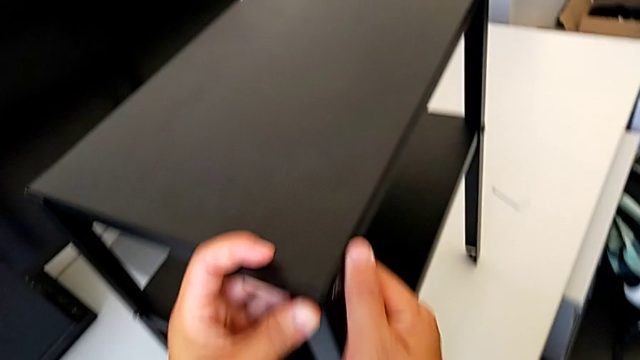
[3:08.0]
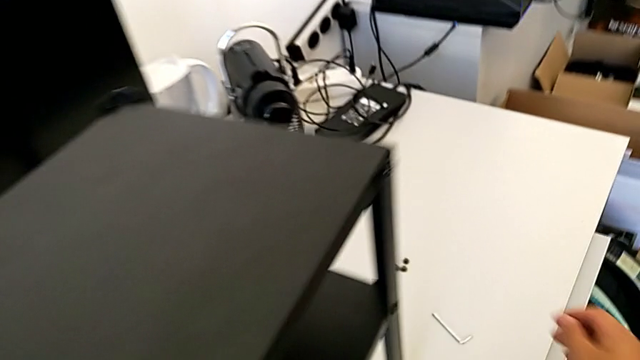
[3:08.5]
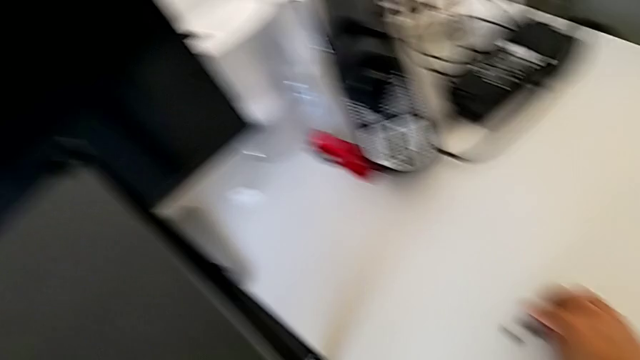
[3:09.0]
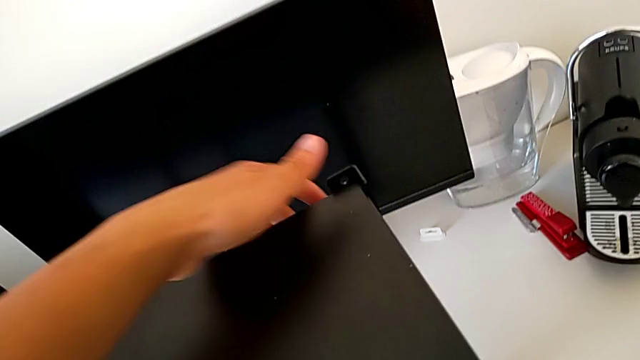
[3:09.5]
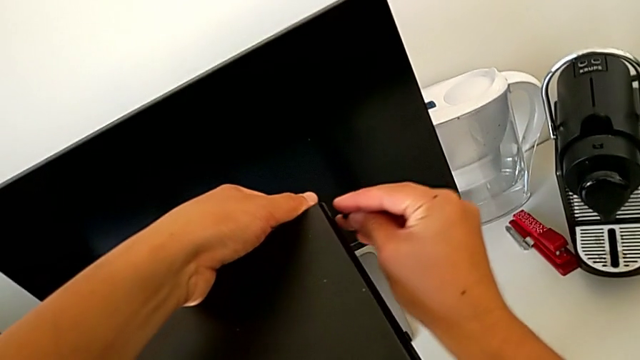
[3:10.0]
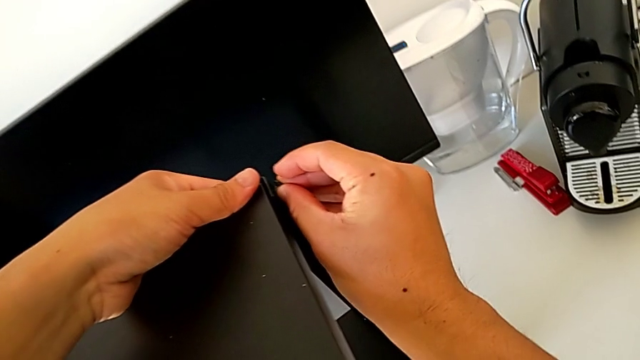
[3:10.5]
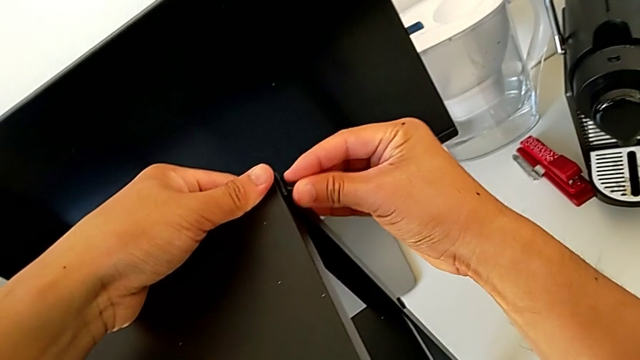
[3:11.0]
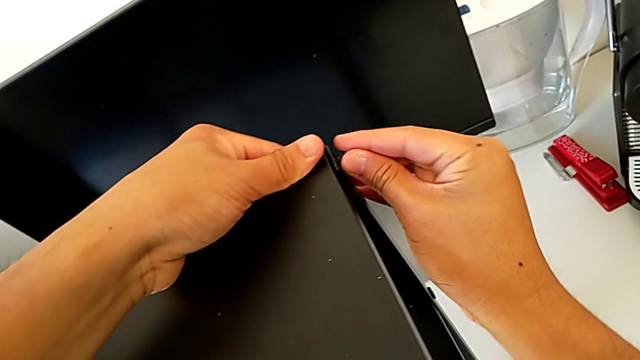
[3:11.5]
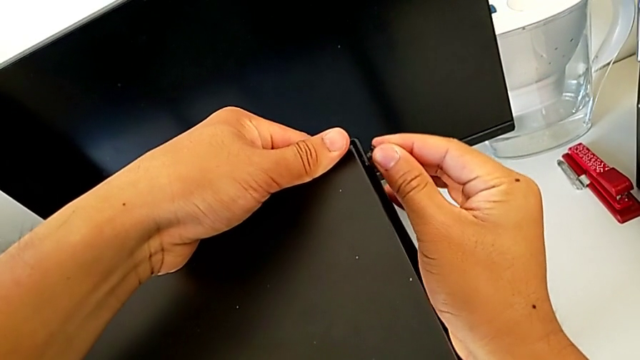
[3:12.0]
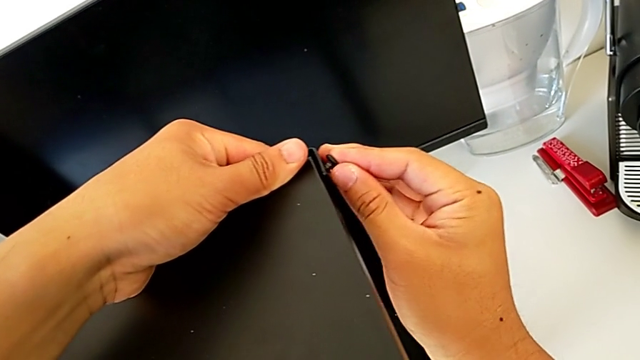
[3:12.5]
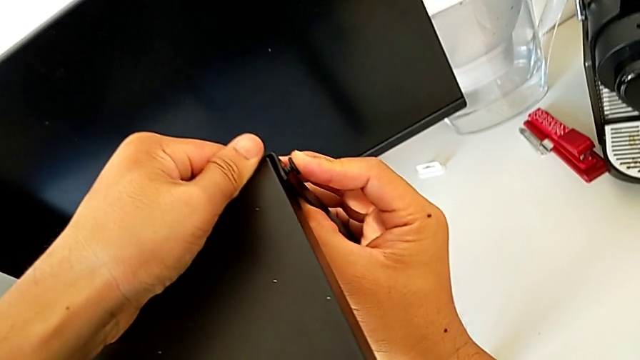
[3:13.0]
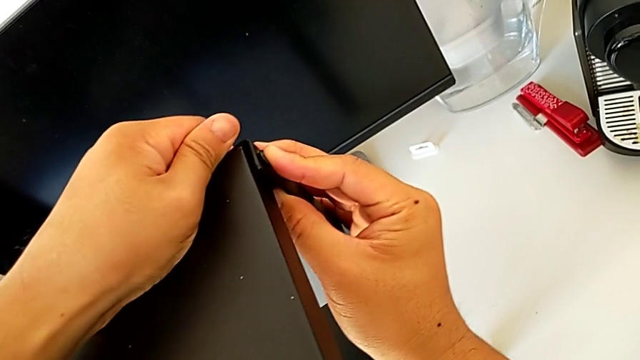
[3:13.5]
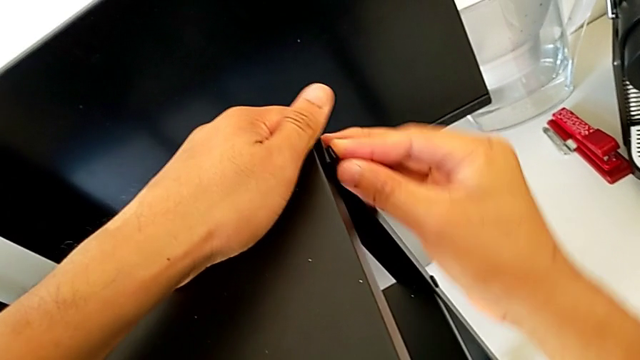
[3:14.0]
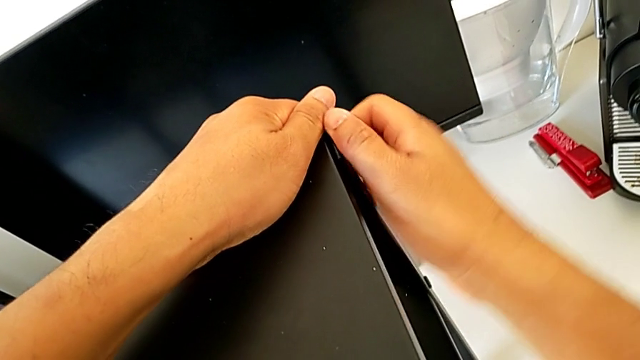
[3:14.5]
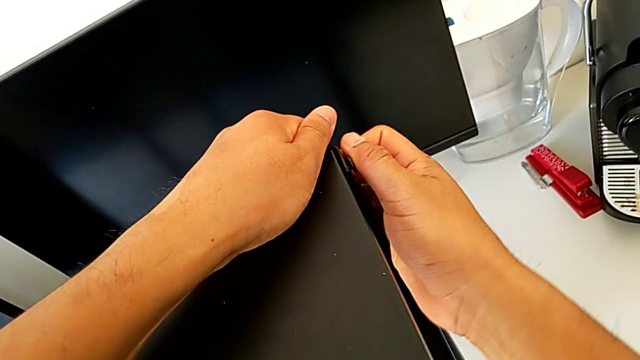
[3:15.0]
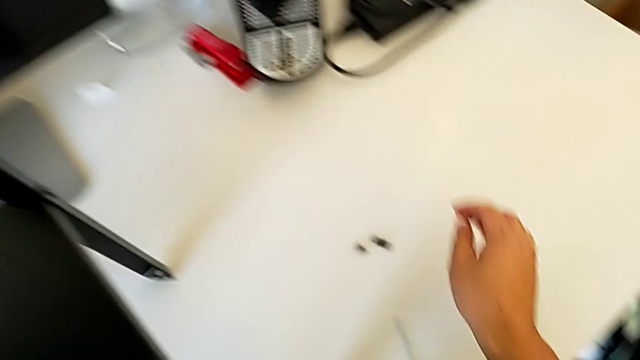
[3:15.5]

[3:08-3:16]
The camera wearer is assembling the top table with the furniture. They grab the hex socket head, insert it and screw it.

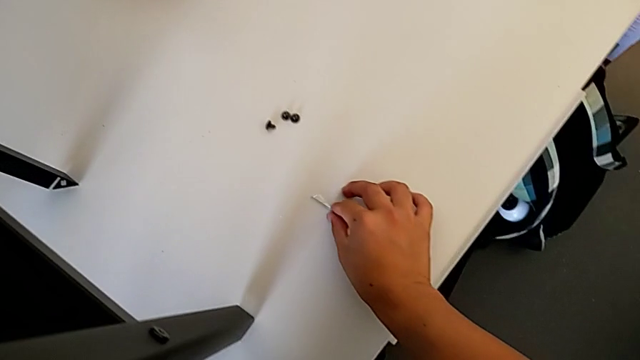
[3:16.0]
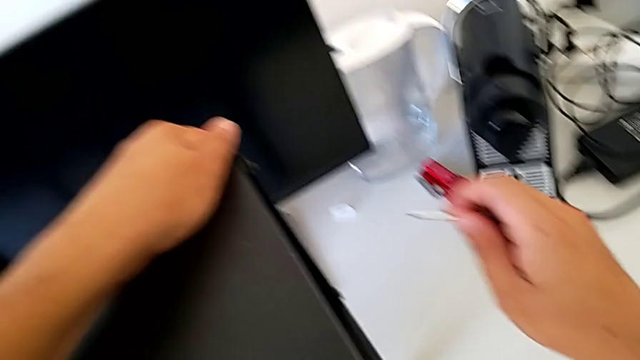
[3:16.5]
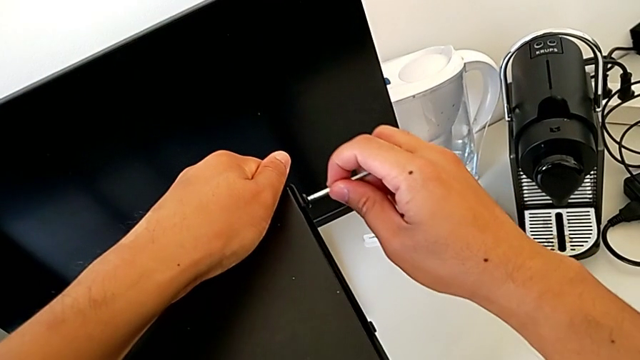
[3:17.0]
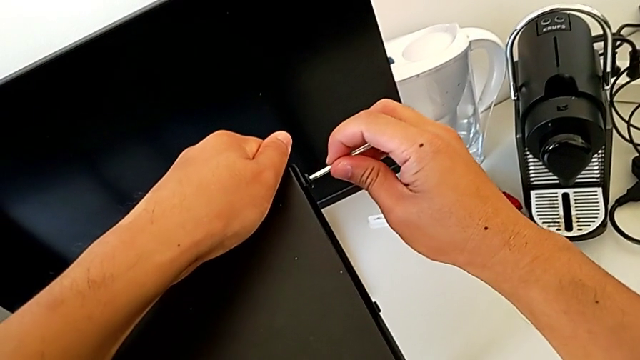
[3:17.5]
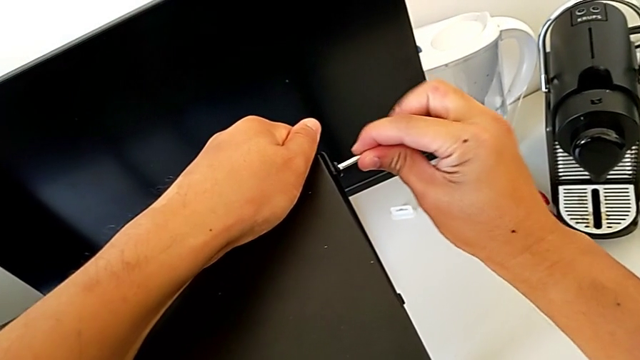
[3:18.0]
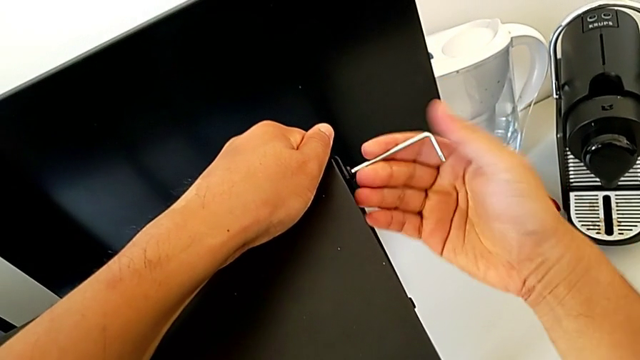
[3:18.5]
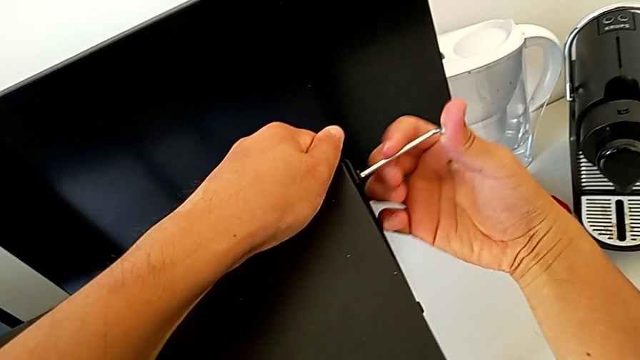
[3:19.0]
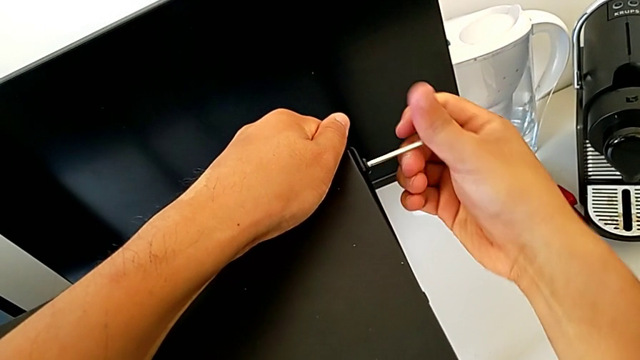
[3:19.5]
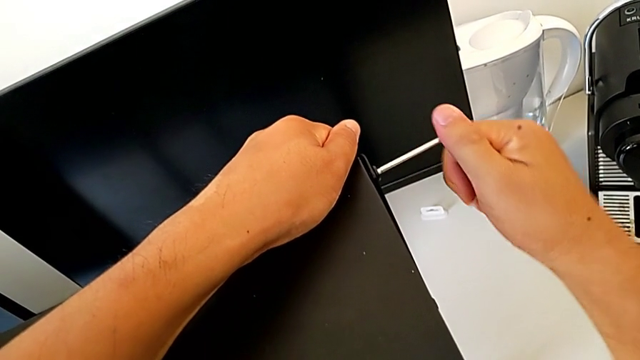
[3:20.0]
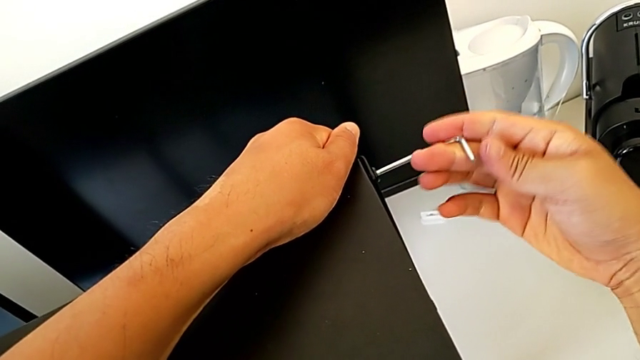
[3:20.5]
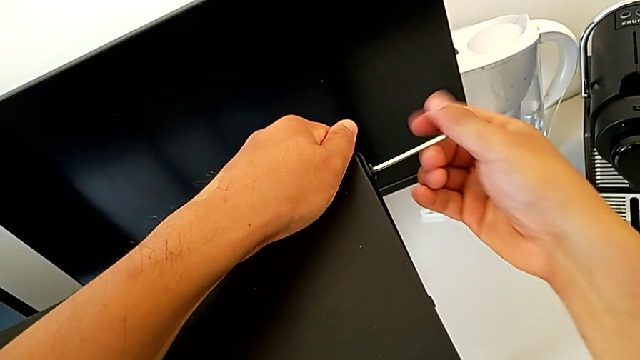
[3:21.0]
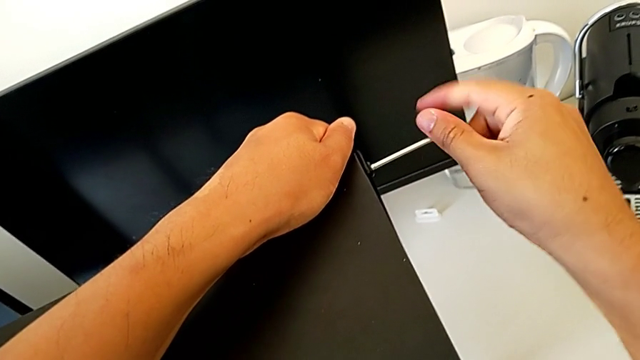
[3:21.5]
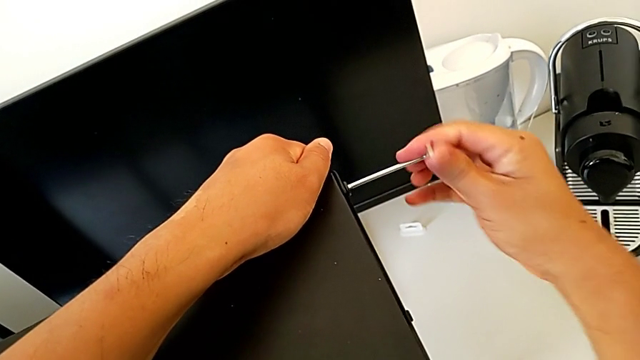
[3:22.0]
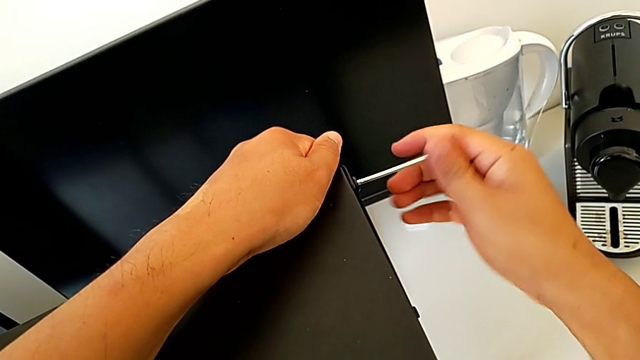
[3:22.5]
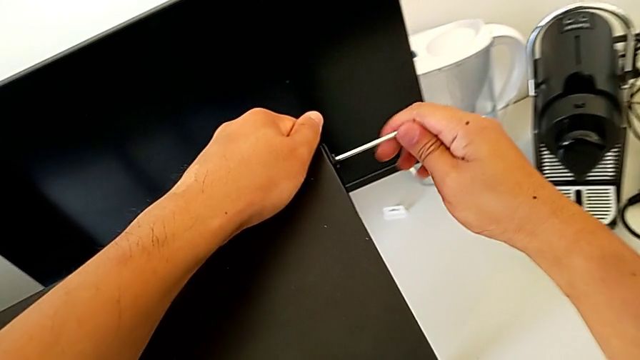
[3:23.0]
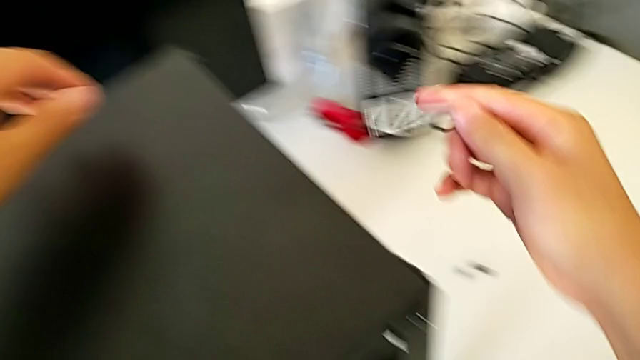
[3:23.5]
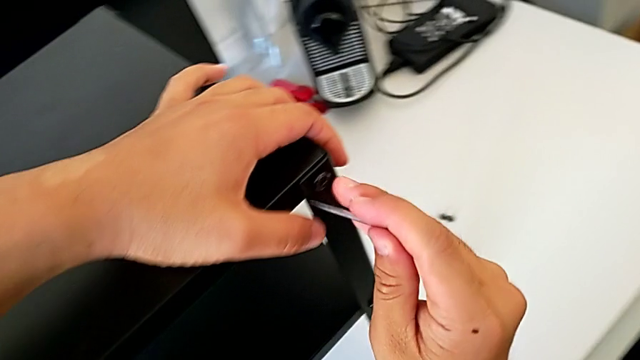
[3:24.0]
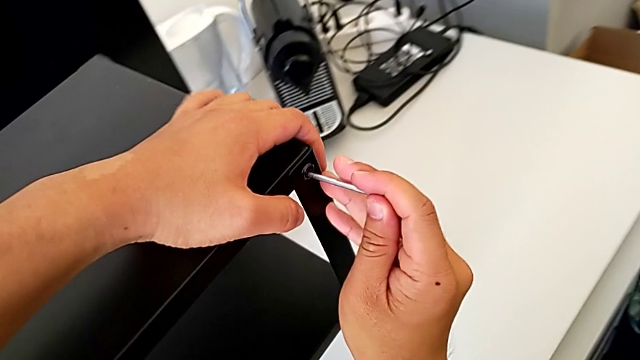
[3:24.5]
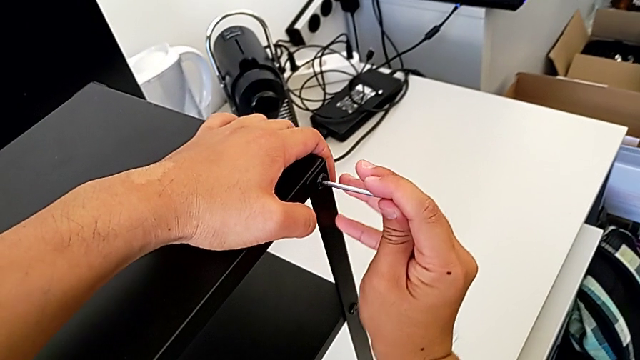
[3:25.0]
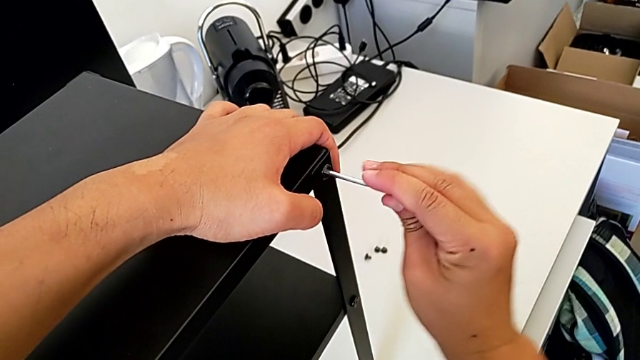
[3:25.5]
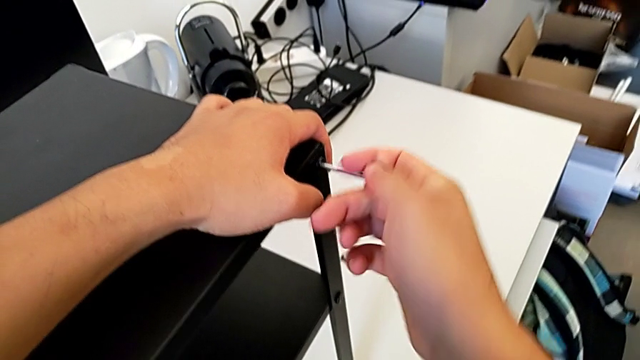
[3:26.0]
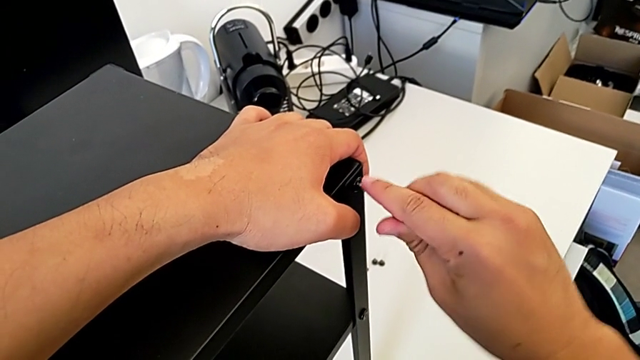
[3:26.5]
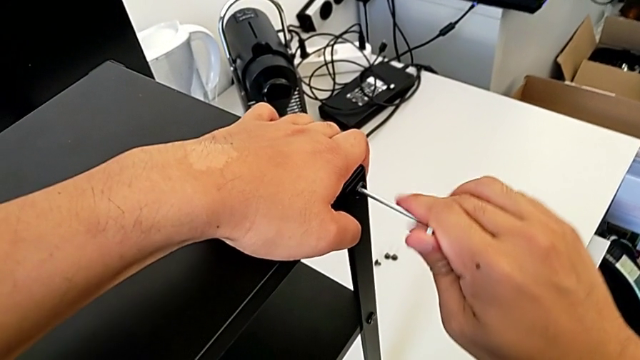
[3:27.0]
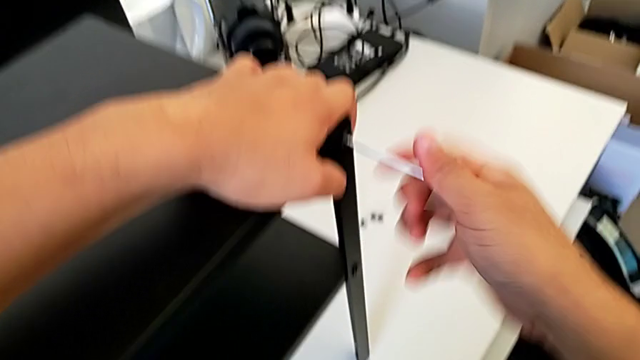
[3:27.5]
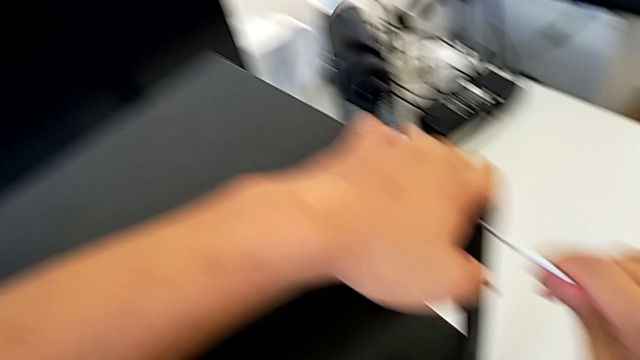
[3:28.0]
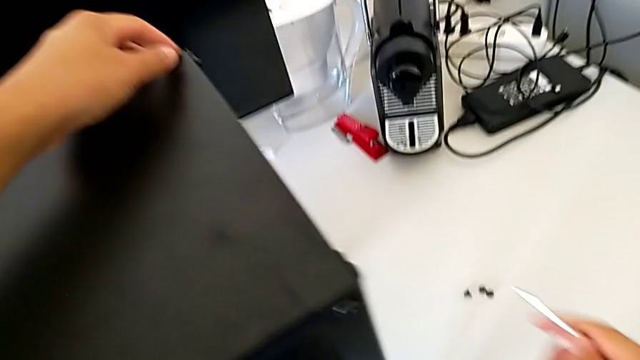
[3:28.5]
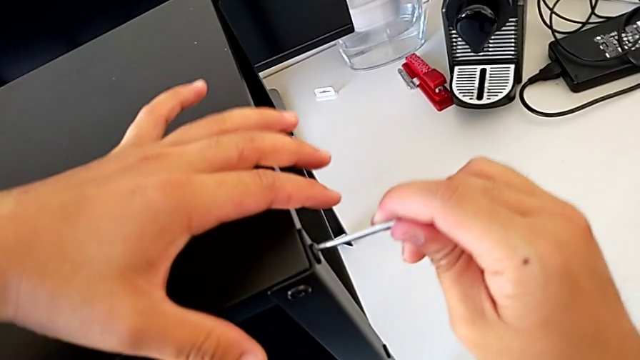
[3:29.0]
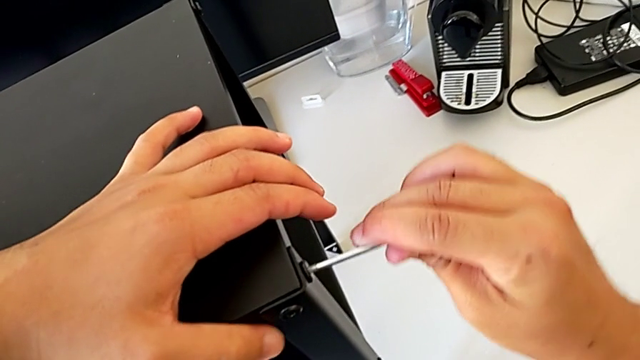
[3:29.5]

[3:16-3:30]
The camera wearer is screwing the top table onto the furniture. They grab the Allen wrench, insert it and screw the hex socket head. They withdraw the Allen wrench, insert it and screw the hex socket head. They withdraw the Allen wrench, insert it and screw the hex socket head.
